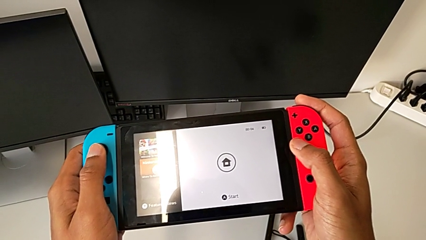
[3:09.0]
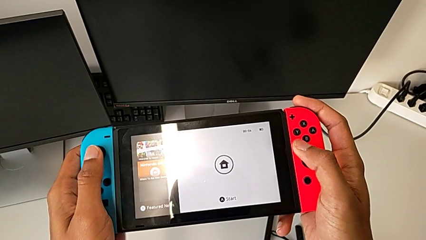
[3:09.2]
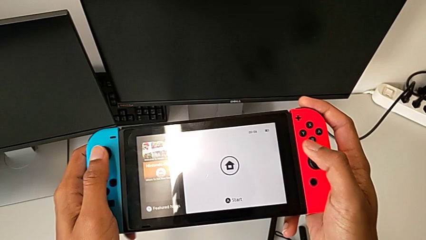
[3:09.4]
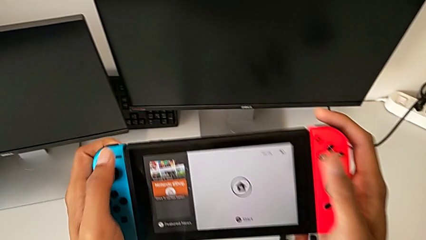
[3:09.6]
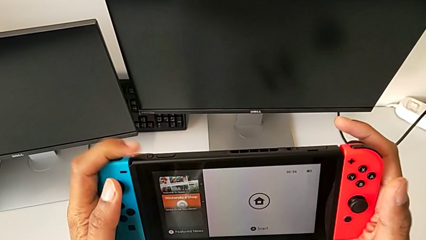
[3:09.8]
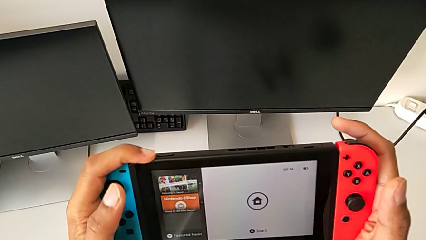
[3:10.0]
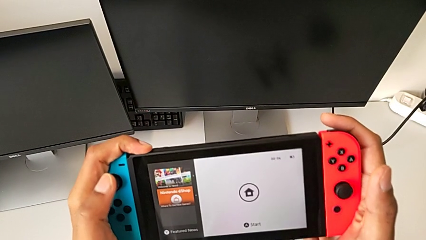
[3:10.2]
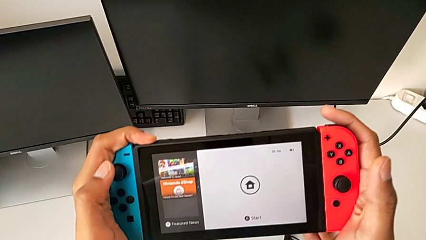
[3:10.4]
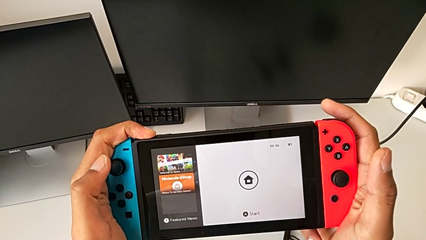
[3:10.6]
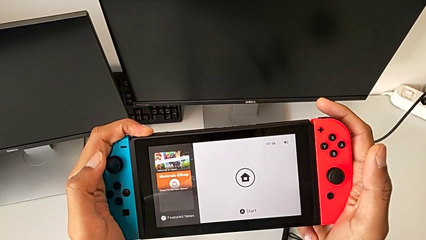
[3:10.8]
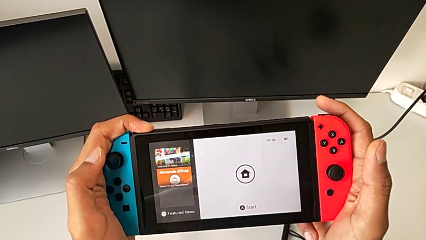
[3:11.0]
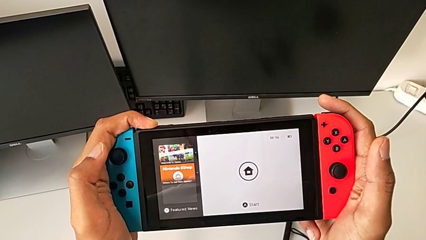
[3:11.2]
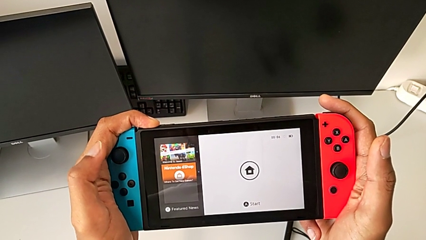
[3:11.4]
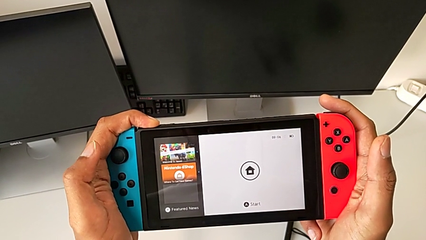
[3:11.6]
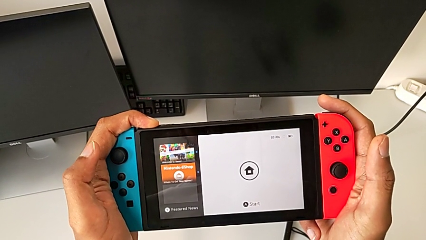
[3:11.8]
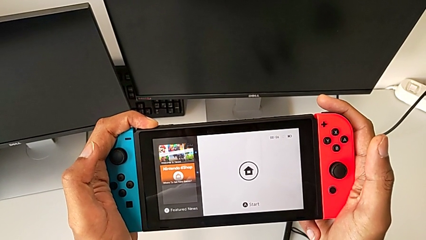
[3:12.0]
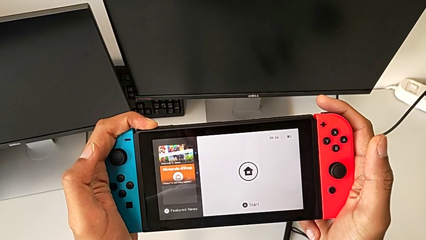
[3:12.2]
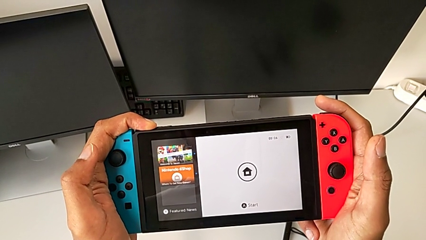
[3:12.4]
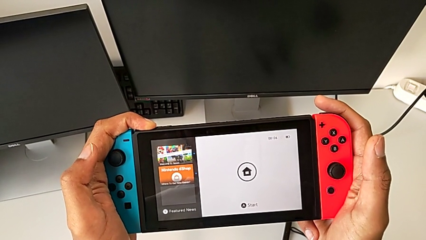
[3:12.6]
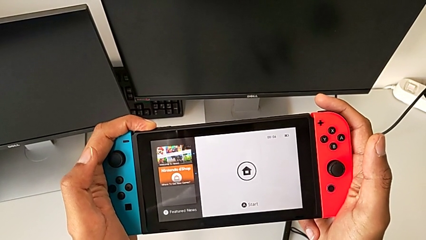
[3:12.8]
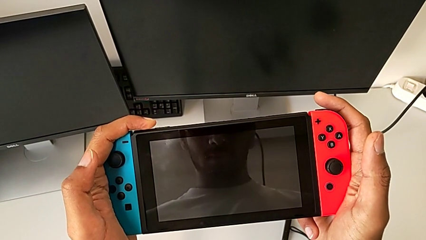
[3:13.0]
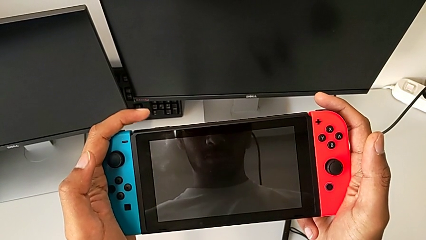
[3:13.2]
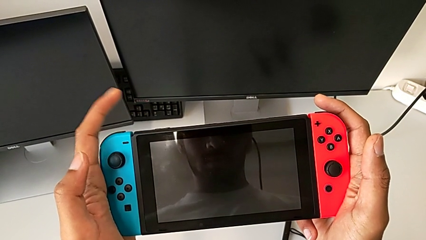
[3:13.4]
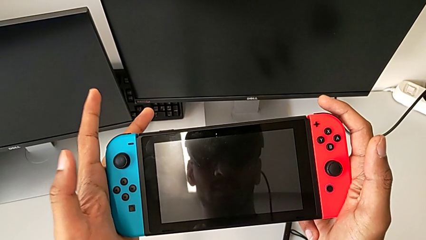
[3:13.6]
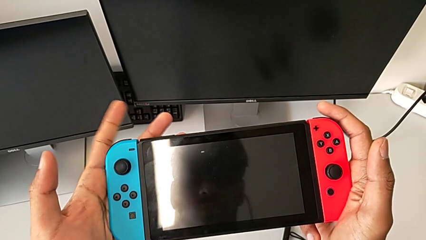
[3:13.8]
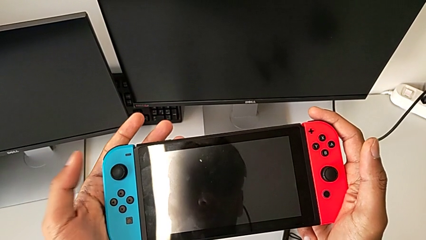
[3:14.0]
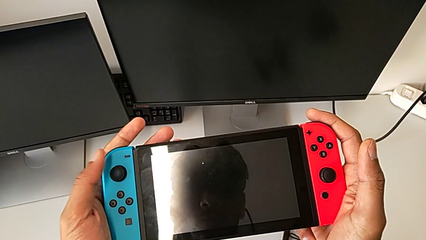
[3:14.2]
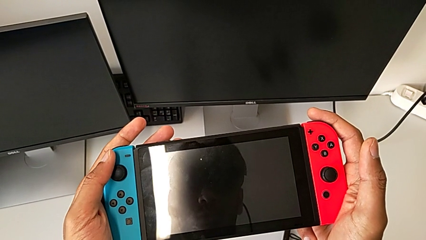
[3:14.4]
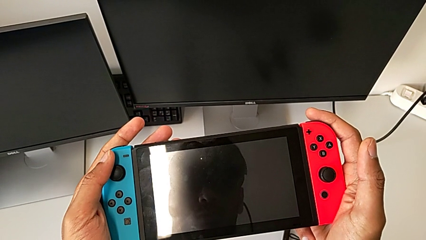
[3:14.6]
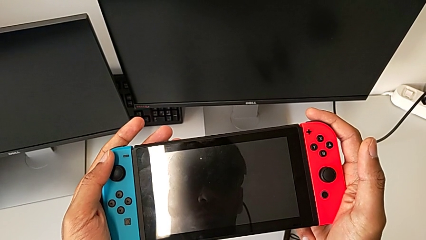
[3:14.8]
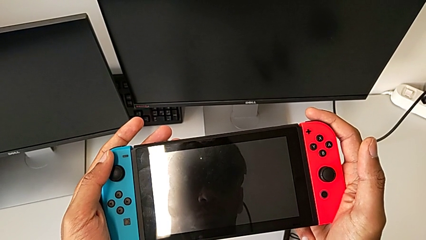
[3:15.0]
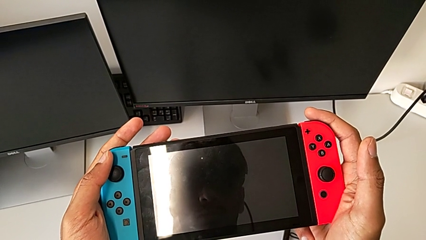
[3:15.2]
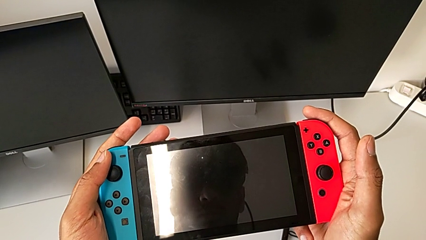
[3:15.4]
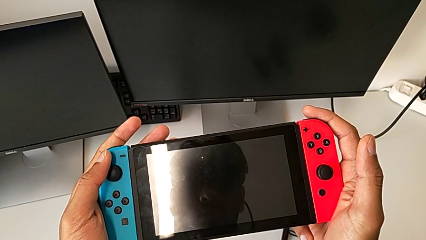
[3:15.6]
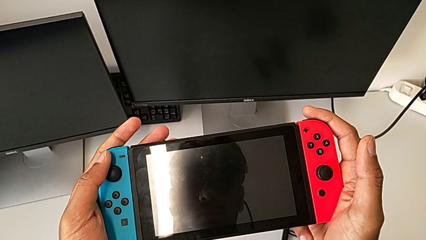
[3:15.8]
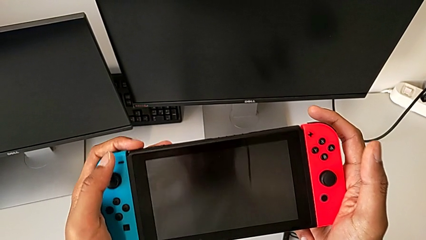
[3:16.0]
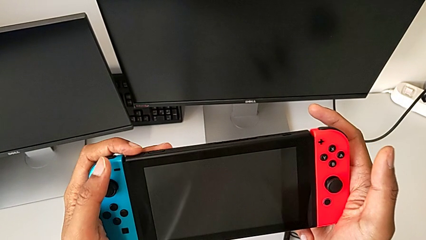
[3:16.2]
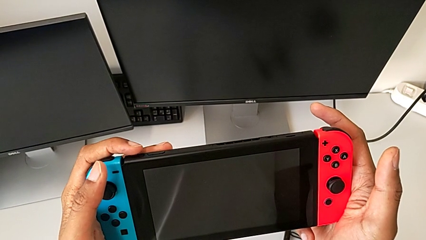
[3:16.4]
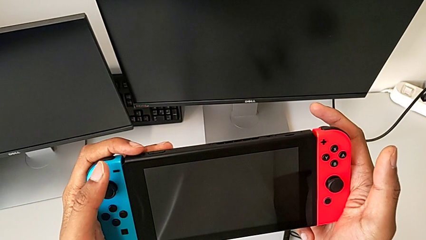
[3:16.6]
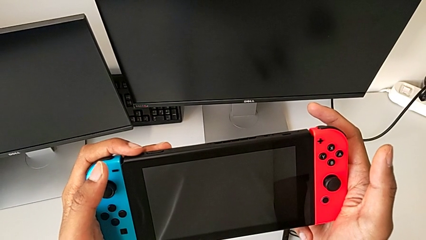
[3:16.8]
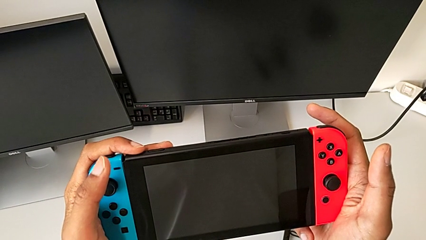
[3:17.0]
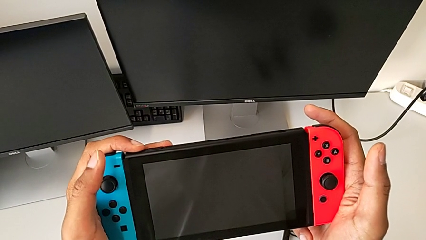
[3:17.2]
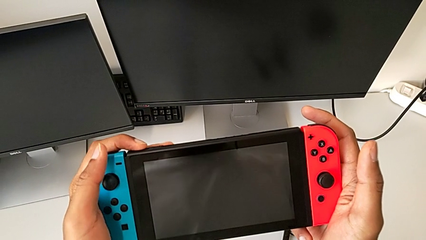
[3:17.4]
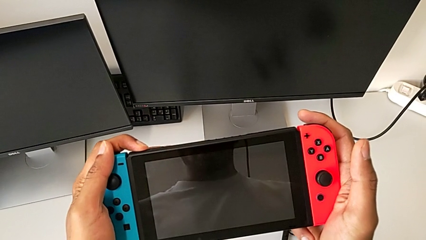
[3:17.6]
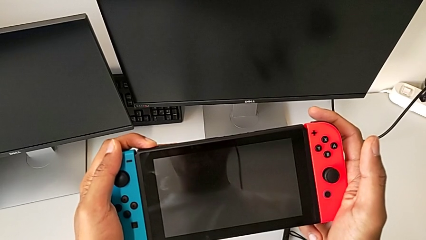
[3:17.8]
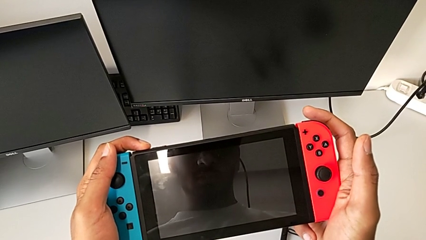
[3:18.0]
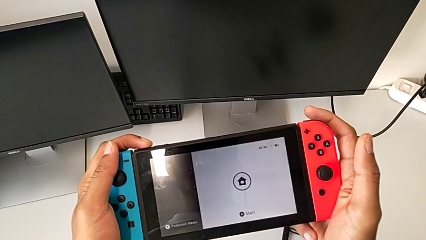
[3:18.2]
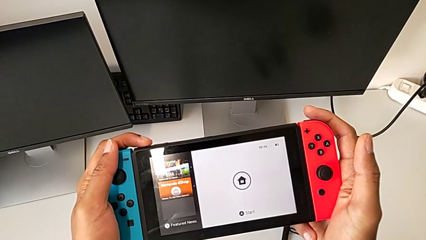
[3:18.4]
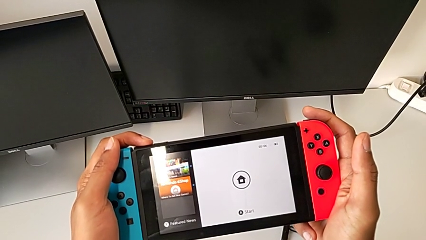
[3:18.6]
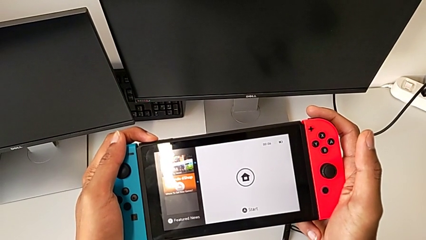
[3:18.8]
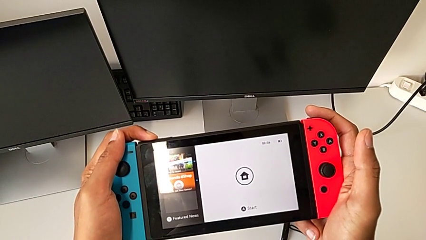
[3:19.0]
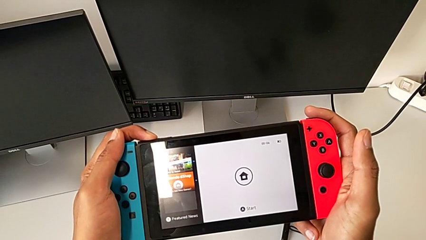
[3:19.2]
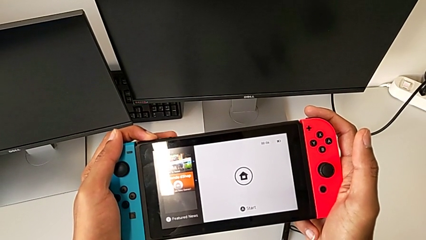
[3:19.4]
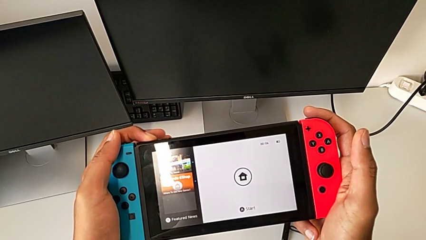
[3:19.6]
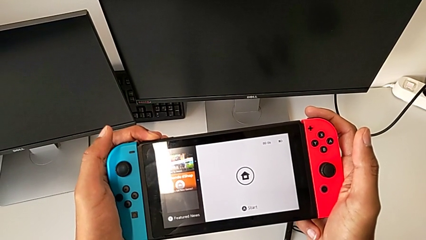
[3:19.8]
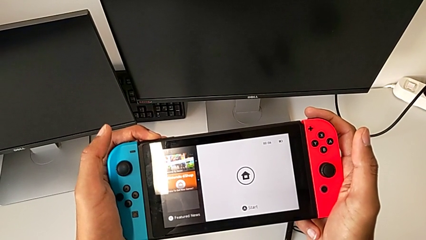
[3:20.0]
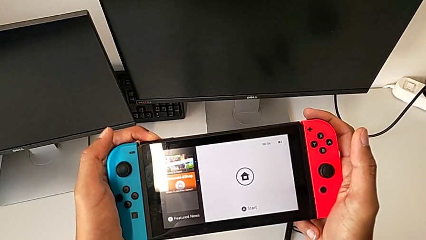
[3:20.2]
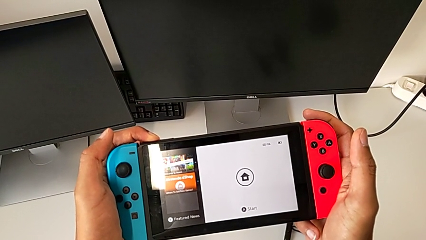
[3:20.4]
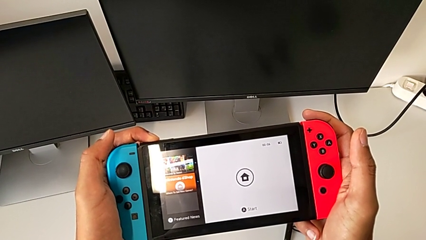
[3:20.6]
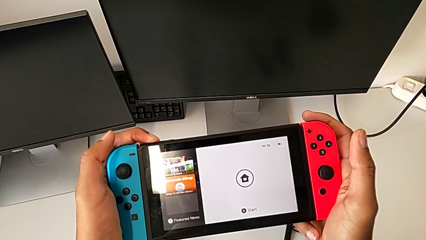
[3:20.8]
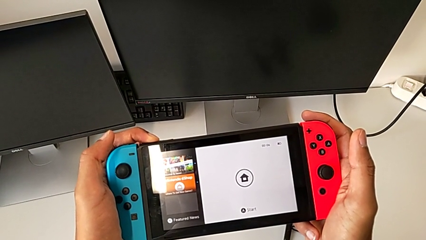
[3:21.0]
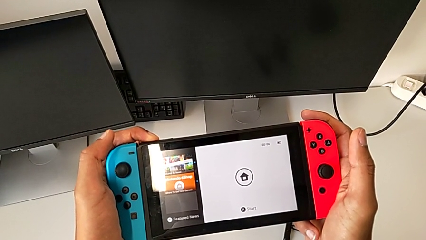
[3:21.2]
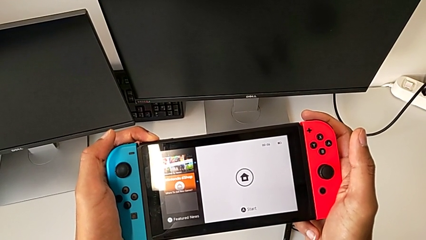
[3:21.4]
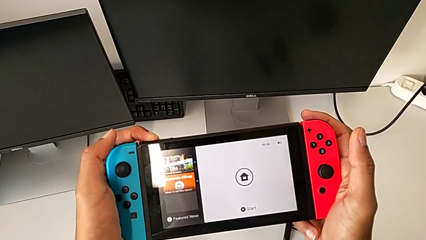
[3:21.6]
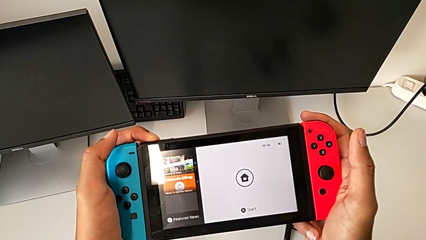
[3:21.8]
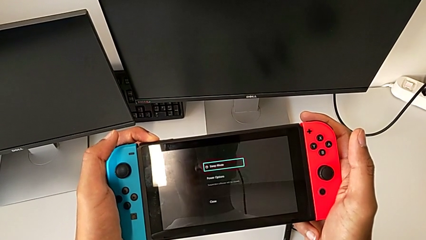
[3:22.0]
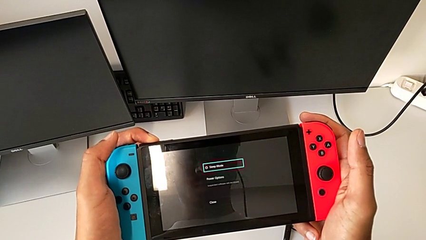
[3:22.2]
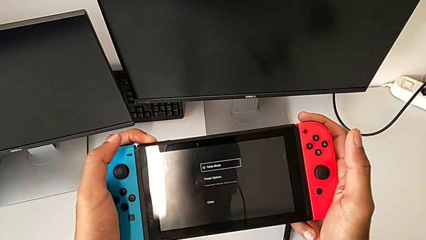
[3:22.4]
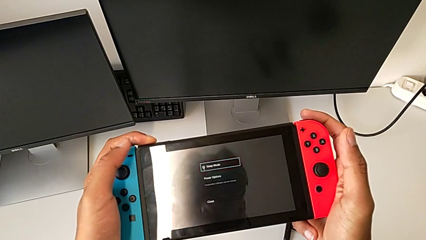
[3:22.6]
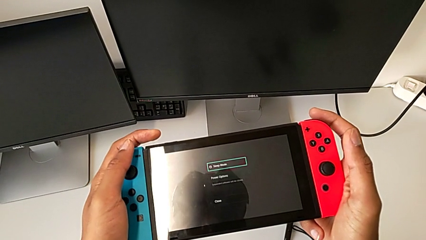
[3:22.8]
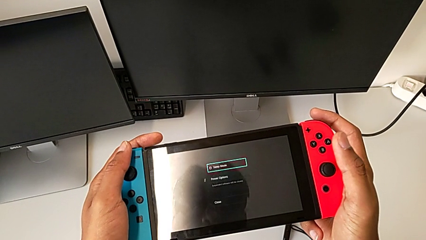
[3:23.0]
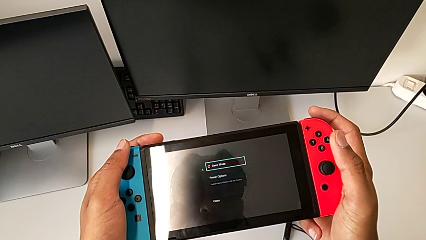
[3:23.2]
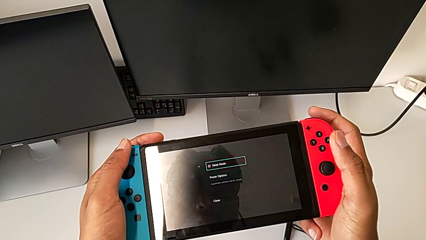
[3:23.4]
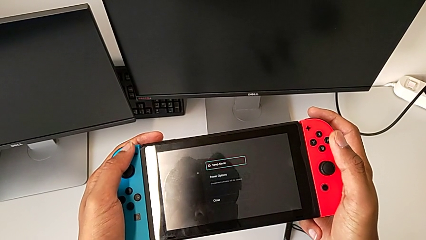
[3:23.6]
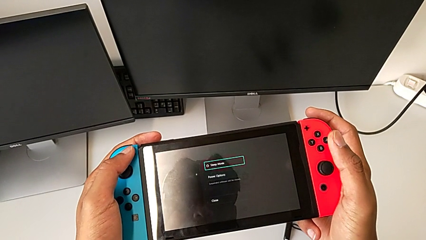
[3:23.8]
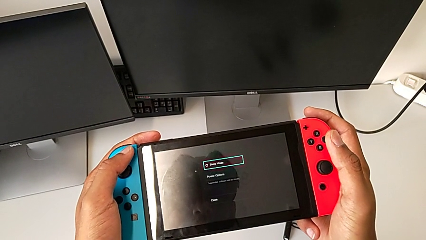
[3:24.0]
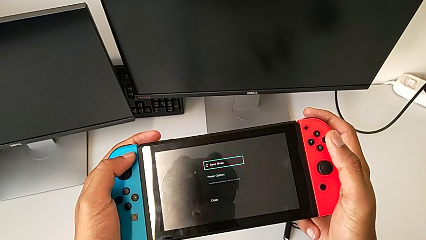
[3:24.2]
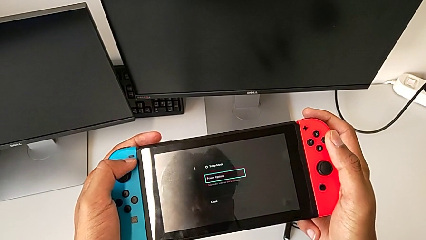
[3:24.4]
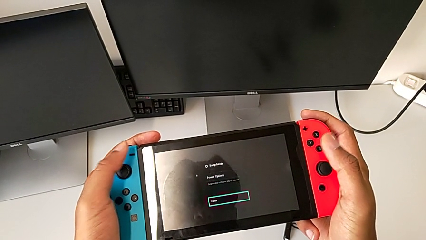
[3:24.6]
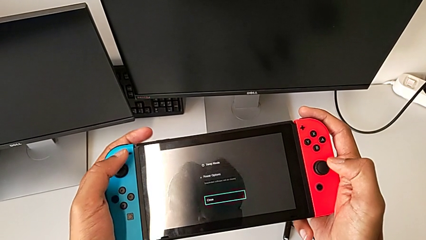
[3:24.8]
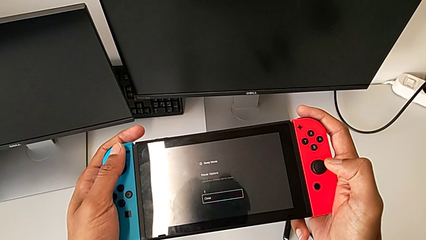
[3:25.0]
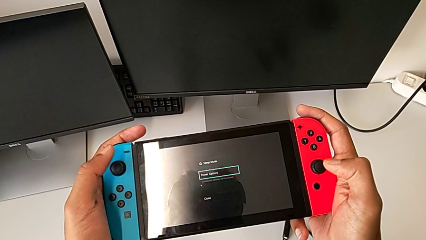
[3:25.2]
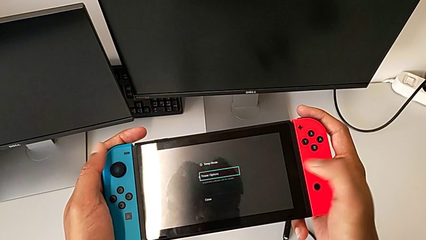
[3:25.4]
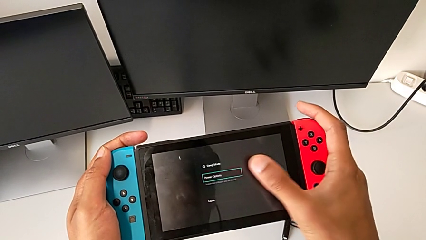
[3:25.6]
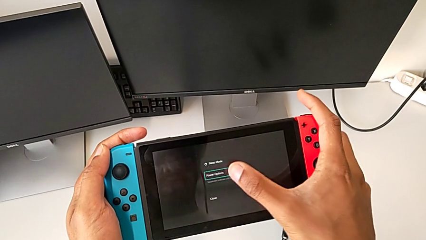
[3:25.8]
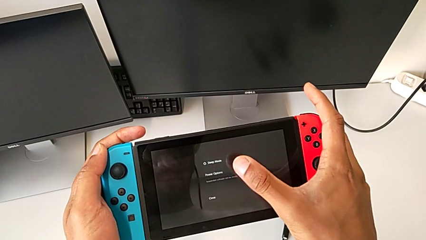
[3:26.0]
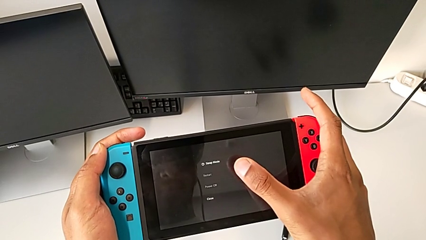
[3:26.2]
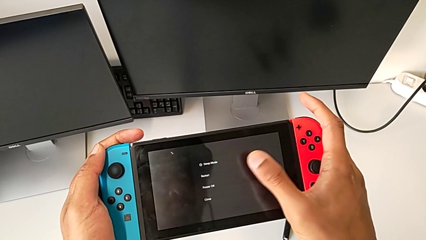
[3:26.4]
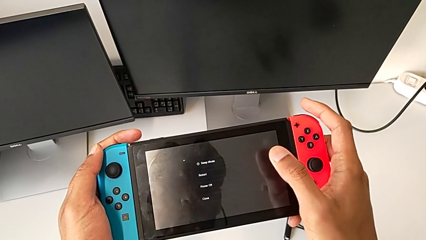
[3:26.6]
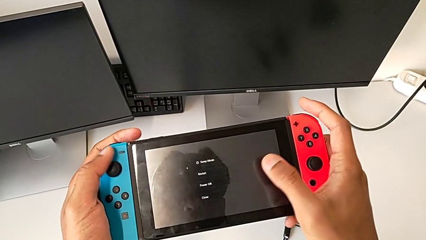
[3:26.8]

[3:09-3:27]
The camera wearer is turning off the Nintendo Switch. They press the button.
